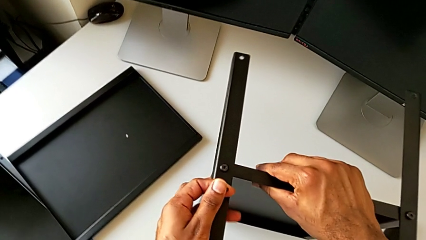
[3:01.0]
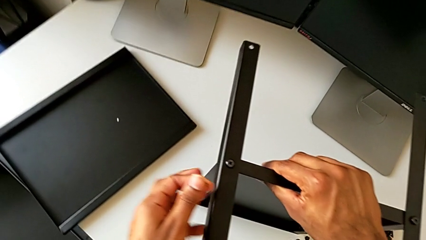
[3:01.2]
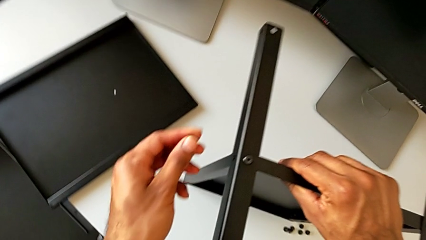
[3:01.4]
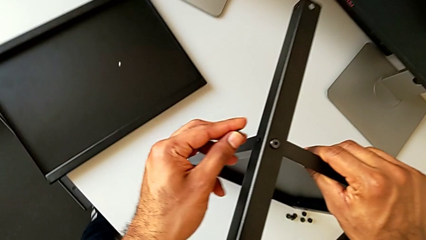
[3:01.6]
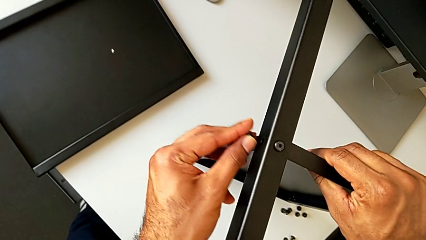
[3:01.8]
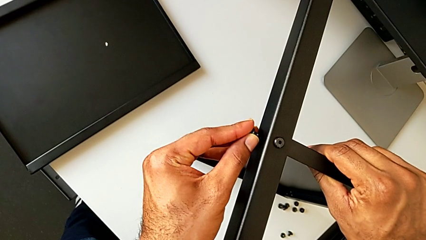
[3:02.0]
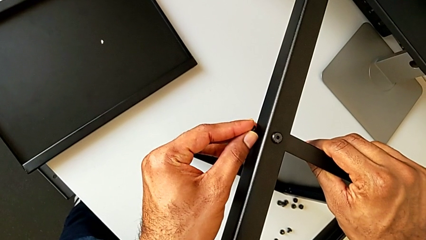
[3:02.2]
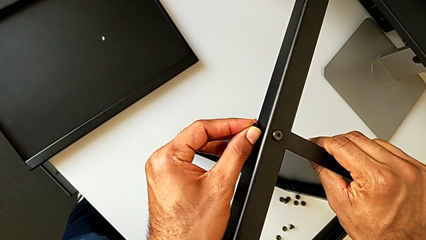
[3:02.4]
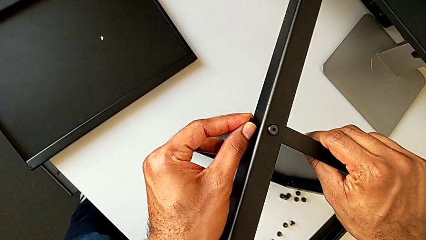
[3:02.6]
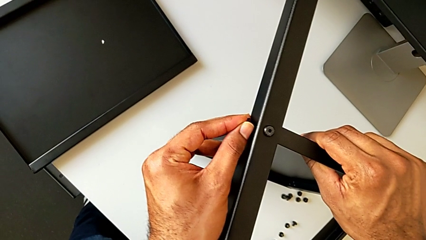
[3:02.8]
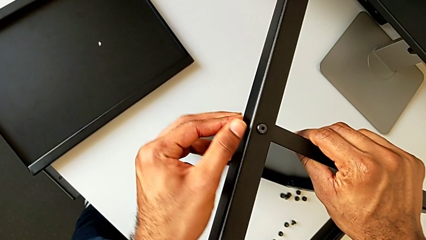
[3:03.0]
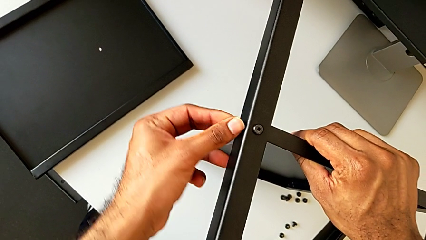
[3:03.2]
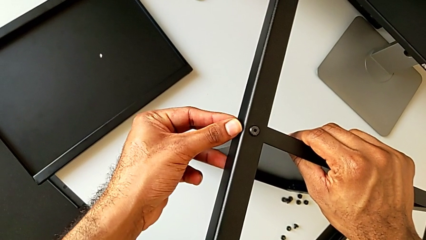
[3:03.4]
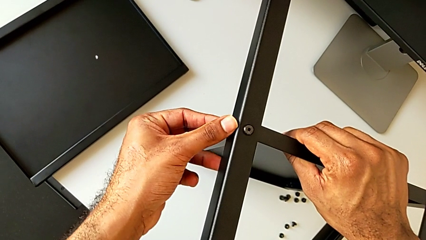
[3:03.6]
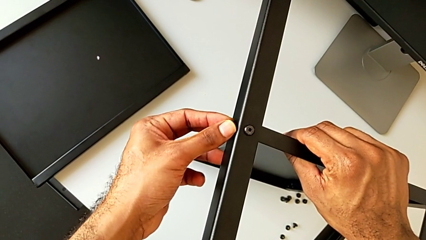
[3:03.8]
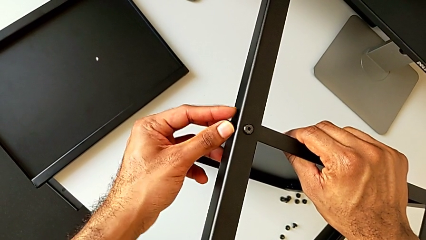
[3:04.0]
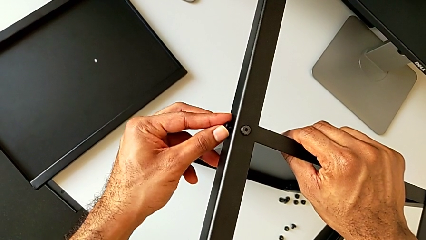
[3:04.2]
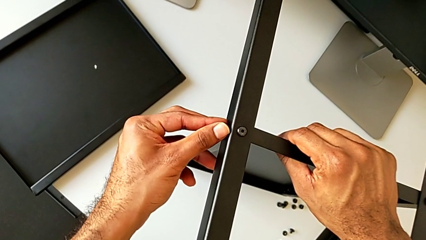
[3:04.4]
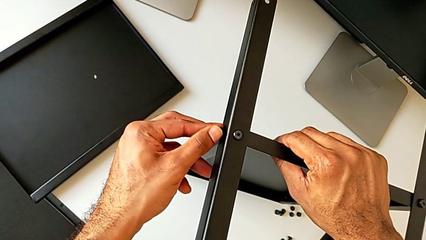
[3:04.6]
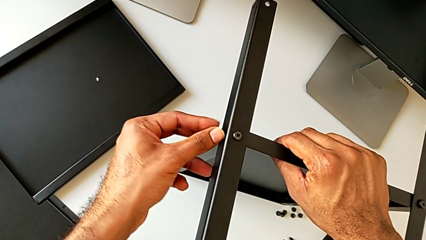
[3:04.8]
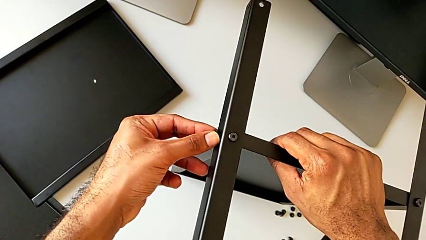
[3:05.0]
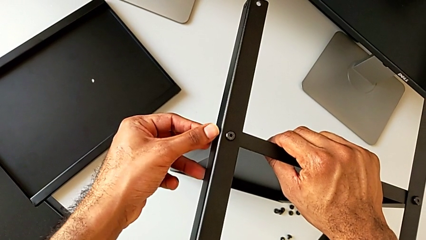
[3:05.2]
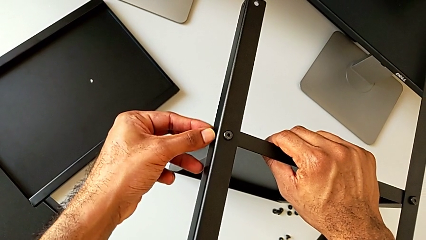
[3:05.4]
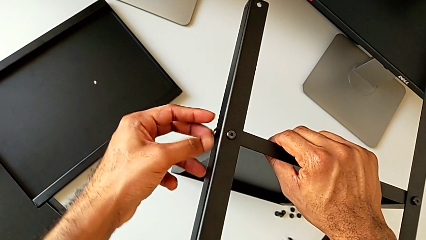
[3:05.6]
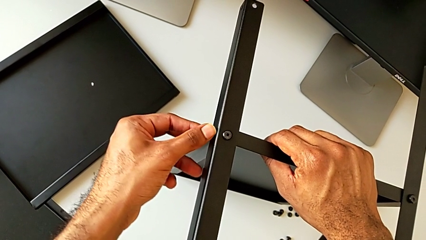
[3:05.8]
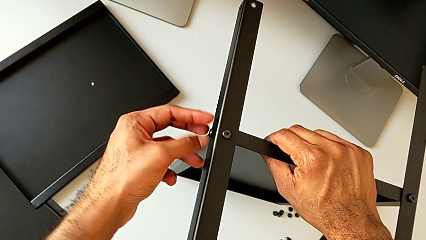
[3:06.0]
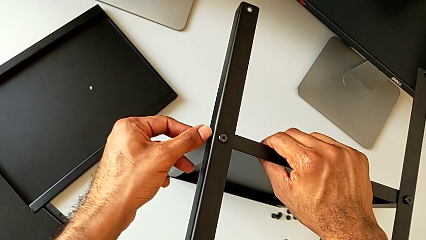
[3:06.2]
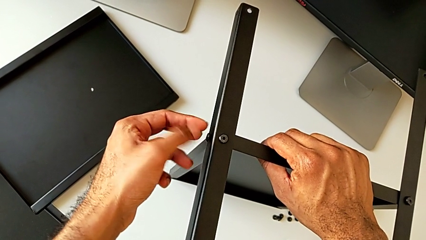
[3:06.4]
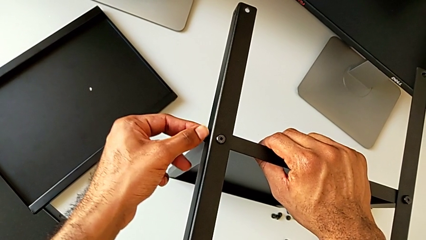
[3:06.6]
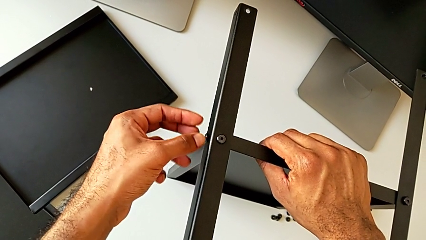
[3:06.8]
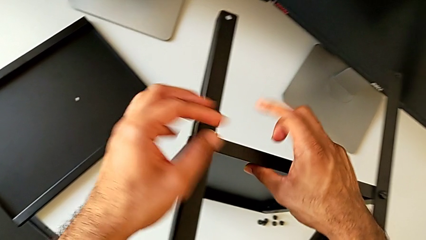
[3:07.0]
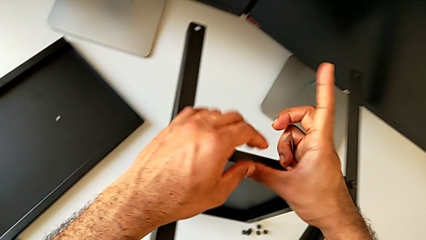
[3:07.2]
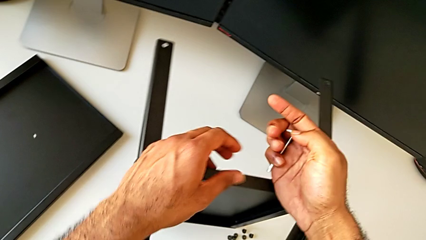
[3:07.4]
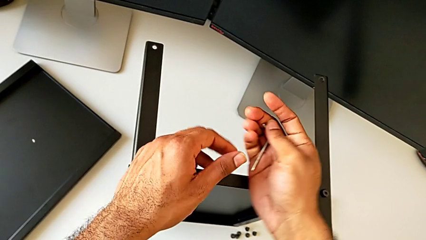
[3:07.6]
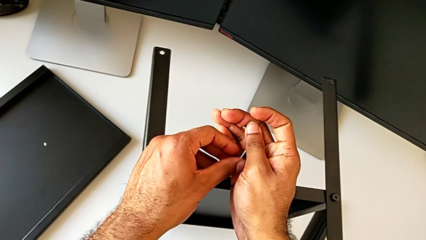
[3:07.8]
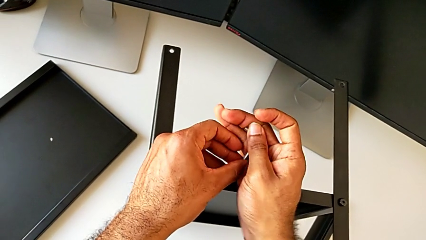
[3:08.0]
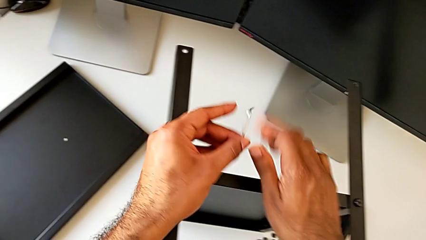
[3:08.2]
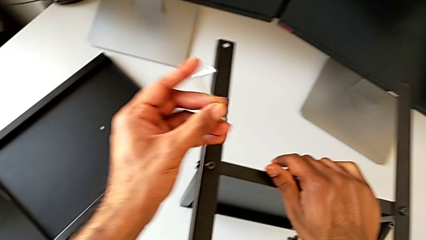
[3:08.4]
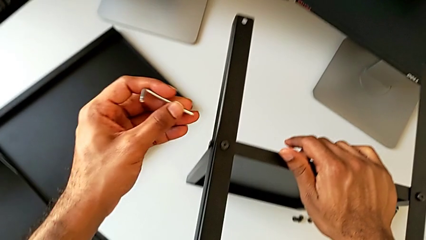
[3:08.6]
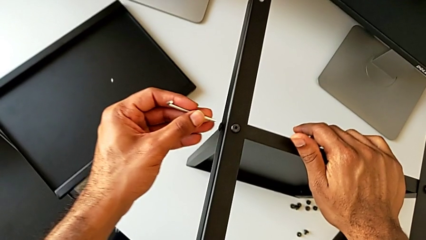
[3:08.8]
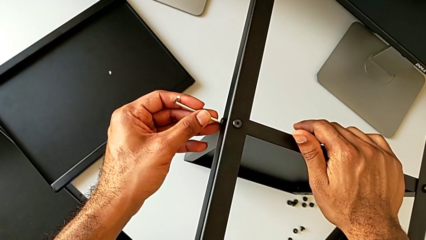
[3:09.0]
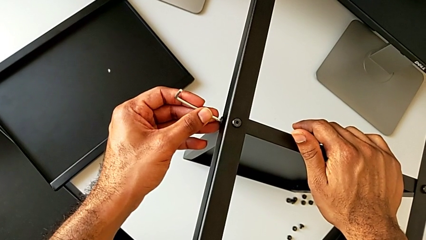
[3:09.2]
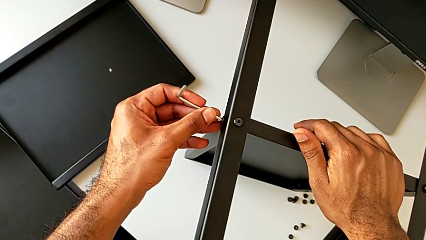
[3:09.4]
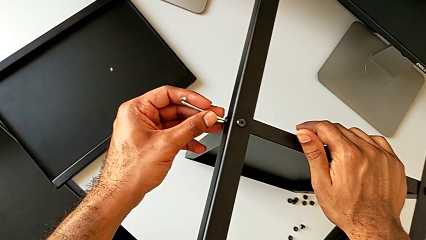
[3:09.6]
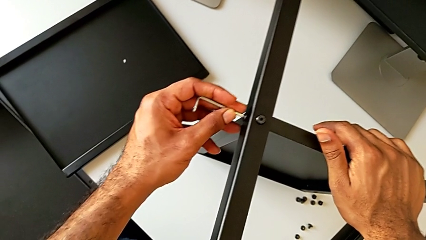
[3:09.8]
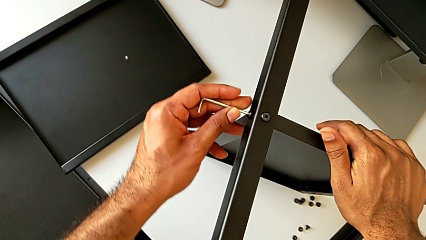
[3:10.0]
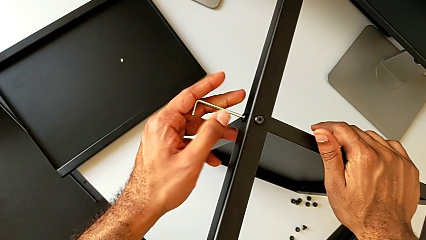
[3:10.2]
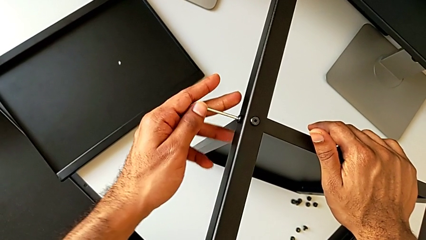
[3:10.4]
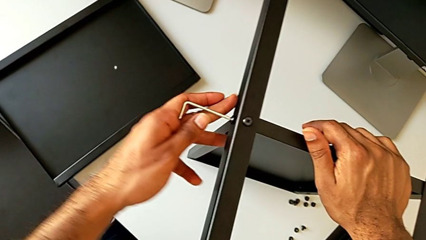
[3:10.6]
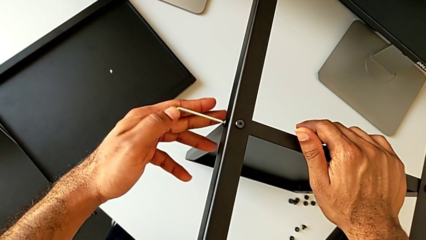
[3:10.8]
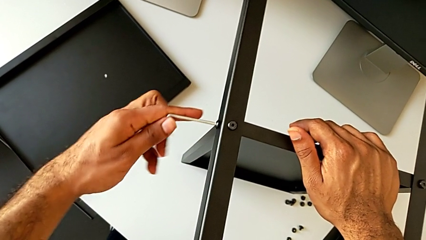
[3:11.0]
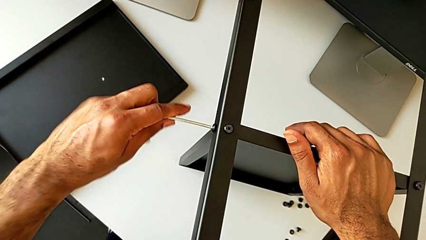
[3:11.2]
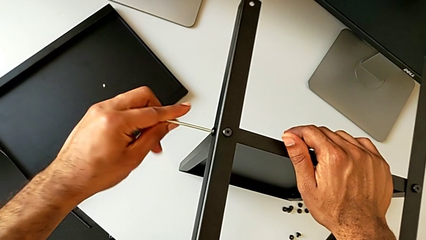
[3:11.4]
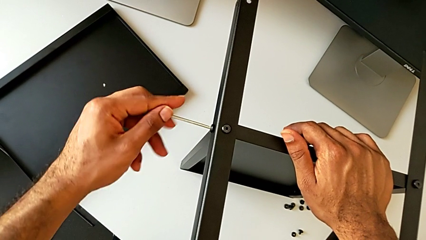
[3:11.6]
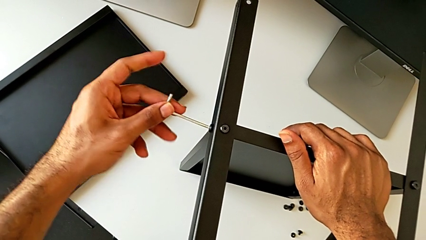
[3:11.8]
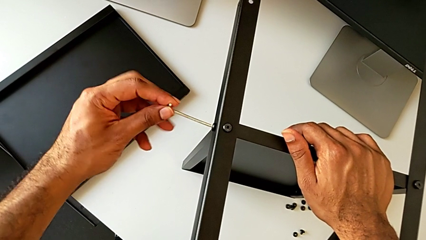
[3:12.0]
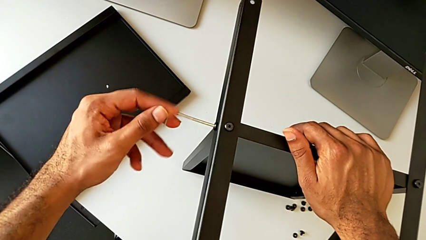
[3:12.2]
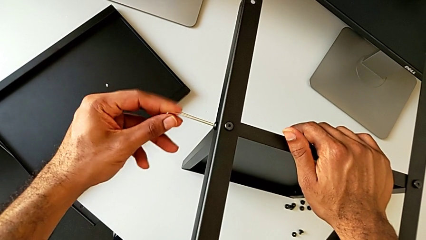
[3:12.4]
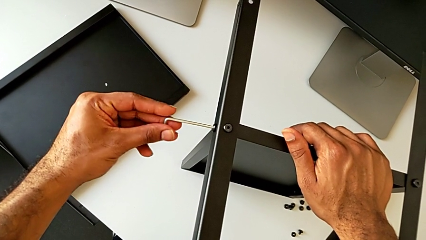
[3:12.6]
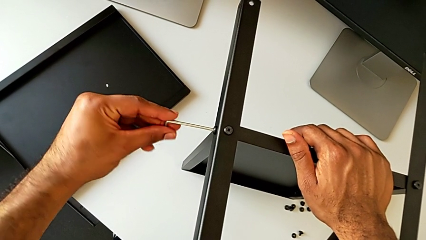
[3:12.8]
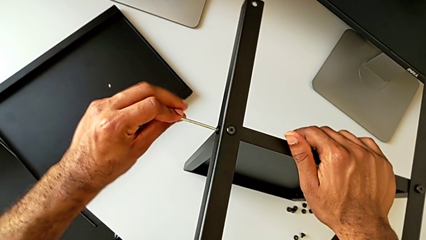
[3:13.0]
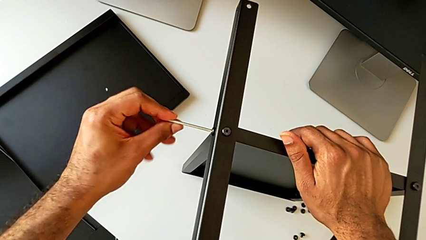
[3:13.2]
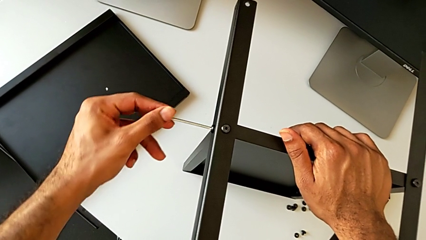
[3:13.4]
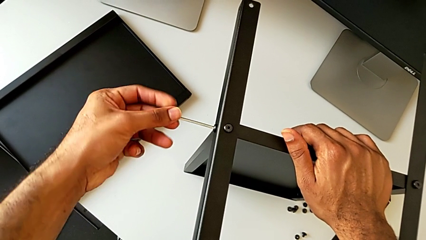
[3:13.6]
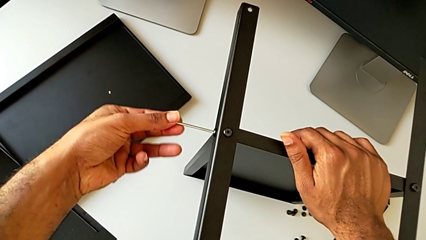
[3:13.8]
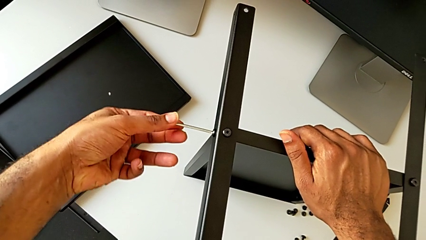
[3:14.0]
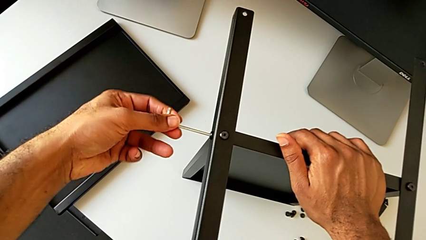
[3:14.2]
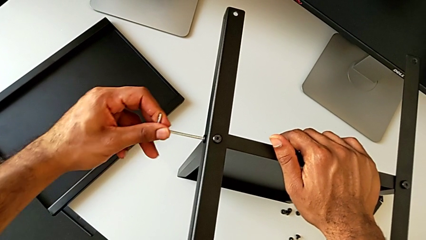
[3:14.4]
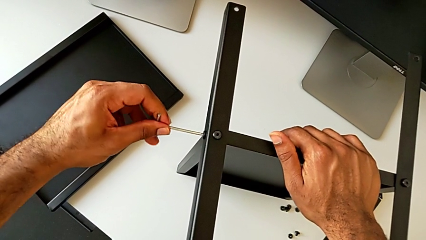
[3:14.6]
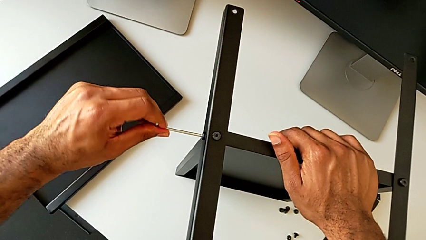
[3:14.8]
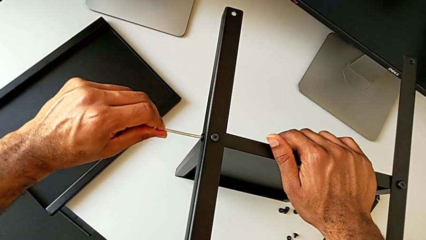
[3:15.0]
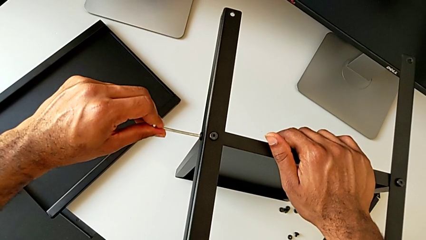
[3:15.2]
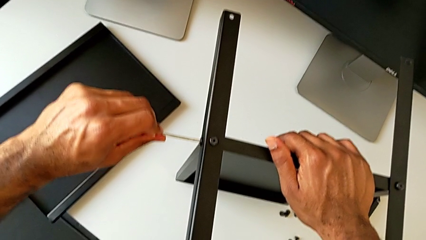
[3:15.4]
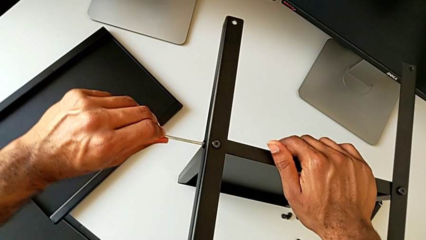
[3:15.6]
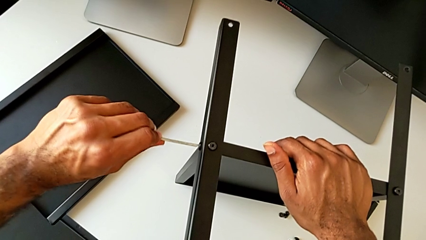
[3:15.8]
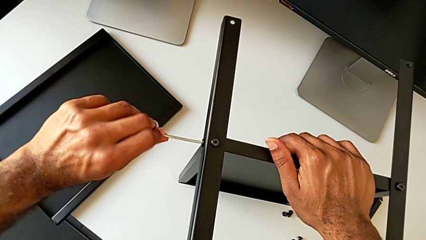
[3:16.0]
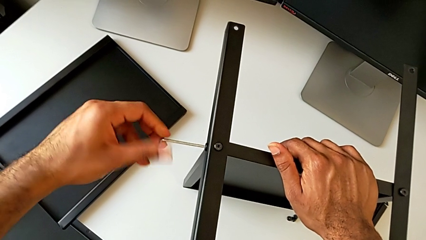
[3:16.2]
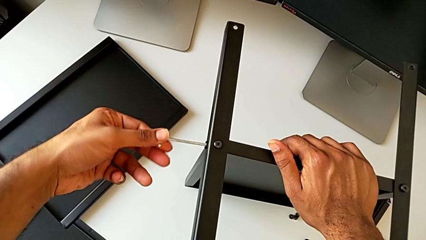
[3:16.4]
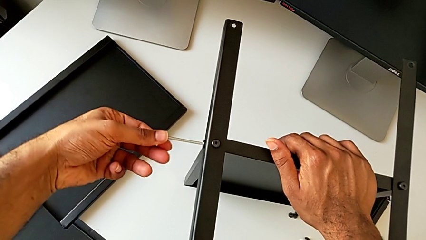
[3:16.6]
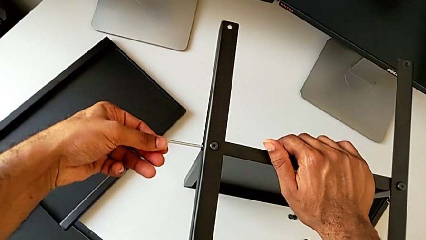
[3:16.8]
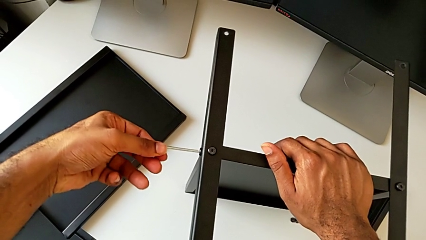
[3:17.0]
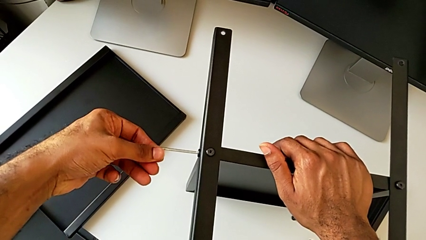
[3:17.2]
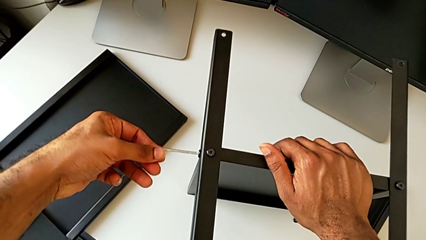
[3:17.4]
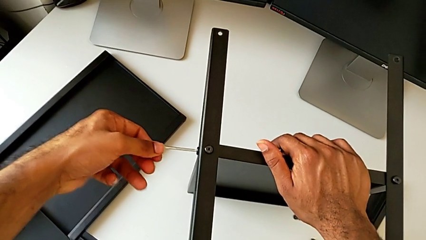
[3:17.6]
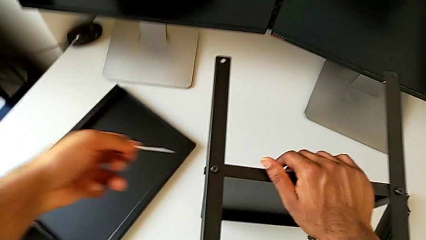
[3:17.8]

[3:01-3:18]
The camera wearer is screwing the second leg to the bottom tray. They insert the hex socket head, screw it, grab the Allen wrench, insert it, screw the hex socket head and withdraw the Allen wrench.
